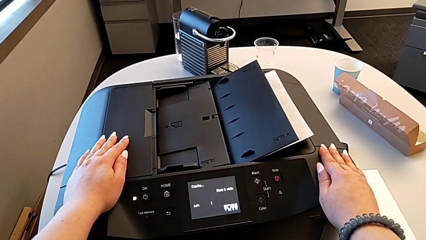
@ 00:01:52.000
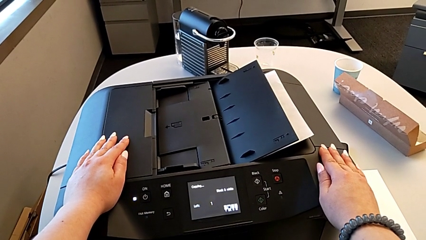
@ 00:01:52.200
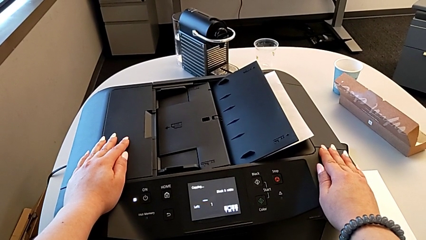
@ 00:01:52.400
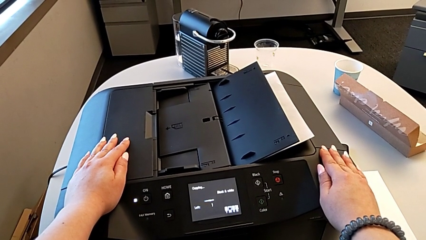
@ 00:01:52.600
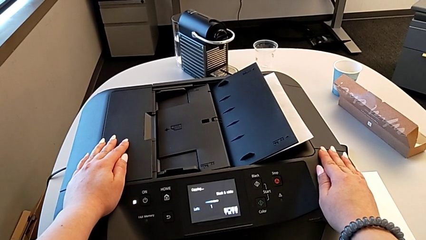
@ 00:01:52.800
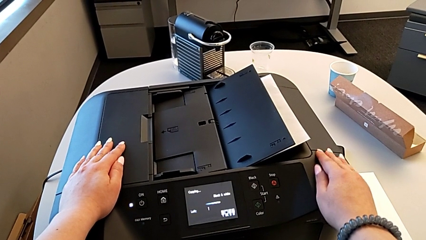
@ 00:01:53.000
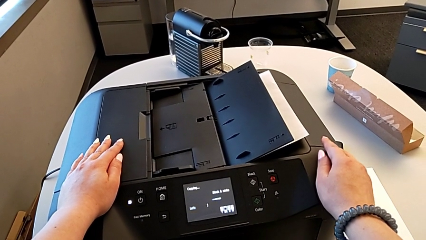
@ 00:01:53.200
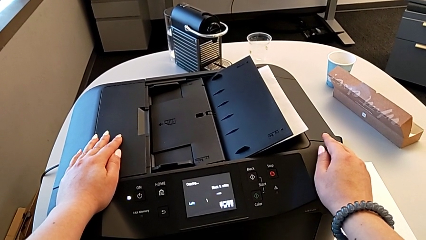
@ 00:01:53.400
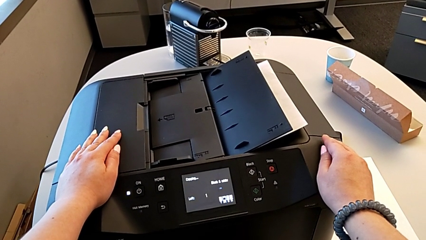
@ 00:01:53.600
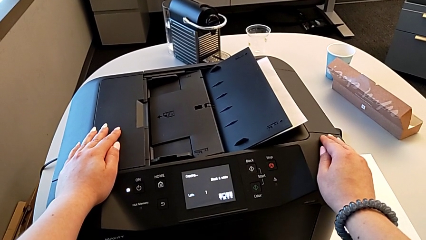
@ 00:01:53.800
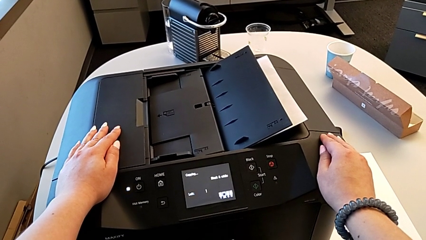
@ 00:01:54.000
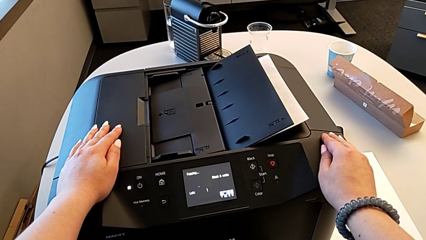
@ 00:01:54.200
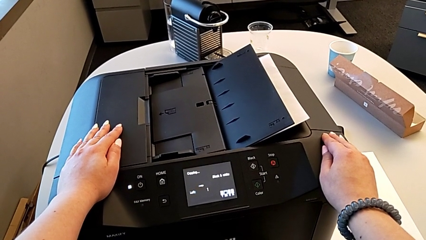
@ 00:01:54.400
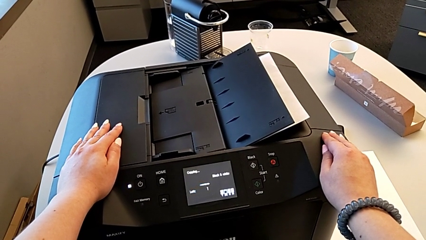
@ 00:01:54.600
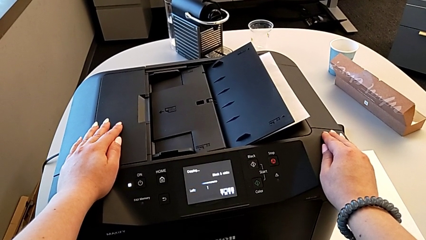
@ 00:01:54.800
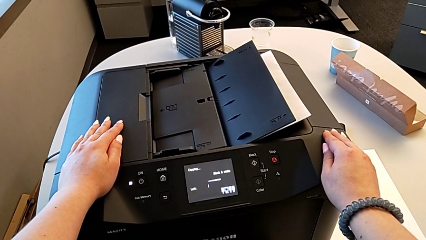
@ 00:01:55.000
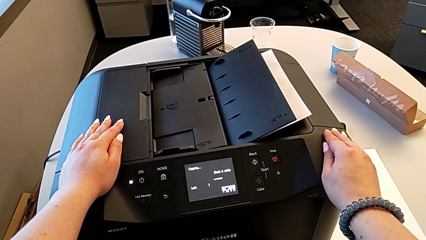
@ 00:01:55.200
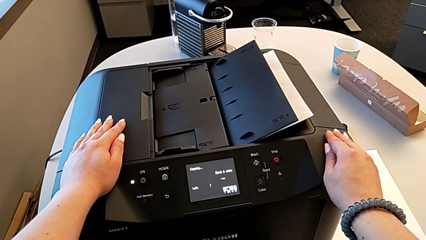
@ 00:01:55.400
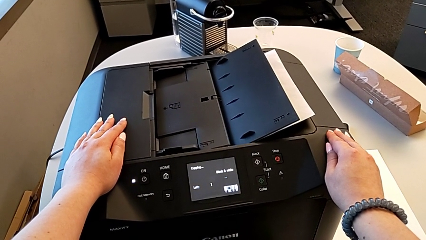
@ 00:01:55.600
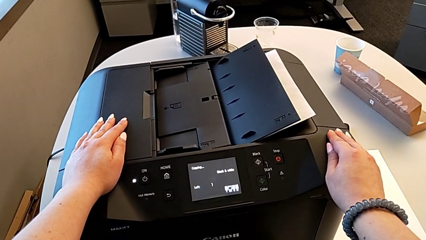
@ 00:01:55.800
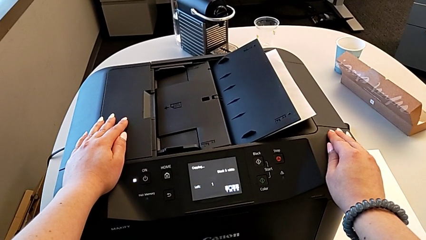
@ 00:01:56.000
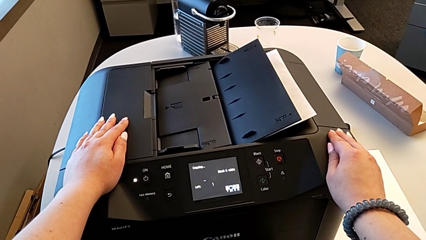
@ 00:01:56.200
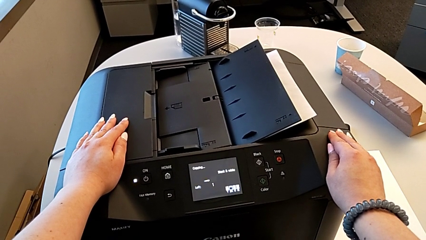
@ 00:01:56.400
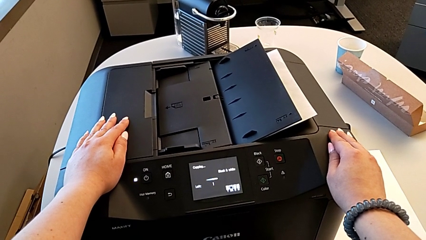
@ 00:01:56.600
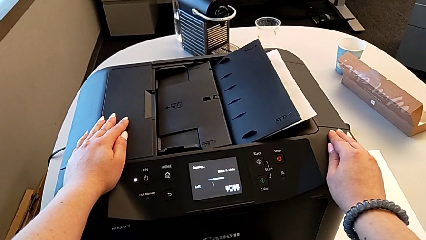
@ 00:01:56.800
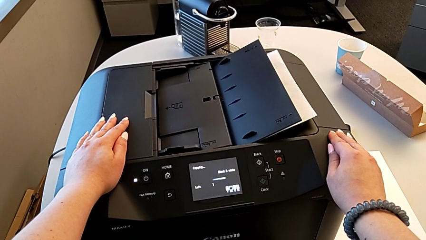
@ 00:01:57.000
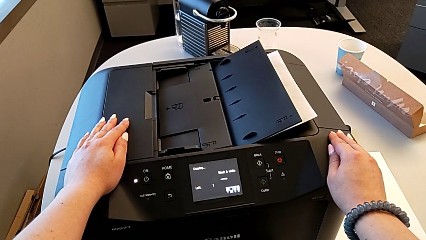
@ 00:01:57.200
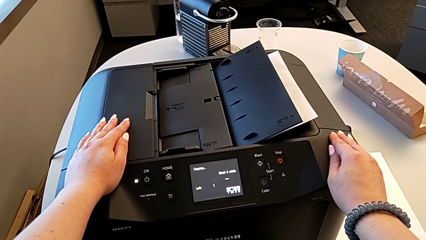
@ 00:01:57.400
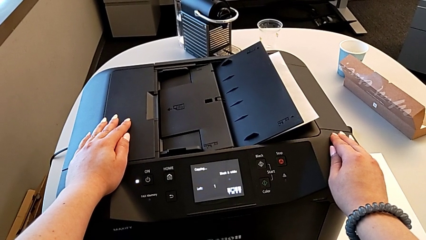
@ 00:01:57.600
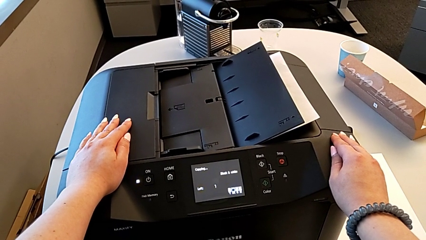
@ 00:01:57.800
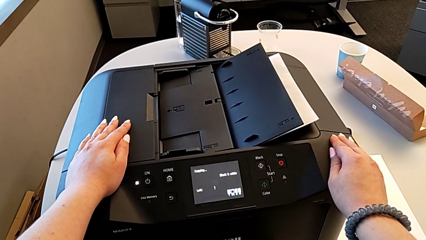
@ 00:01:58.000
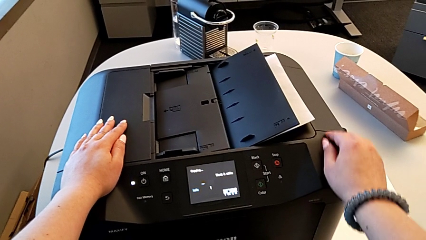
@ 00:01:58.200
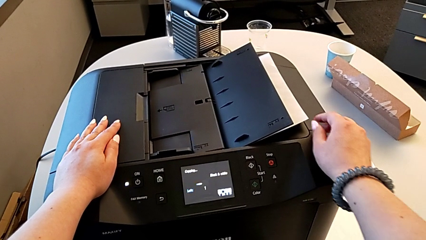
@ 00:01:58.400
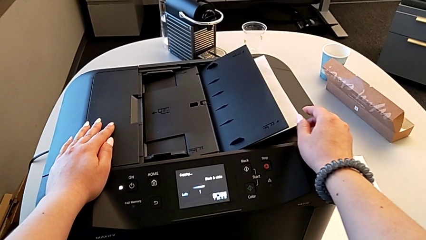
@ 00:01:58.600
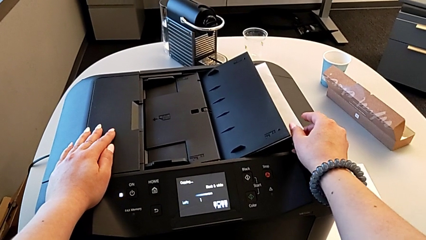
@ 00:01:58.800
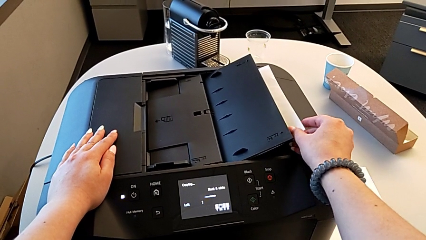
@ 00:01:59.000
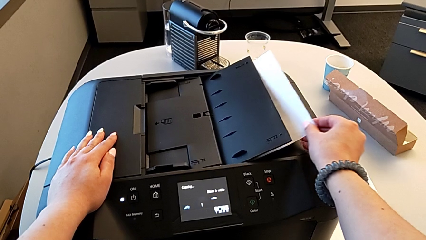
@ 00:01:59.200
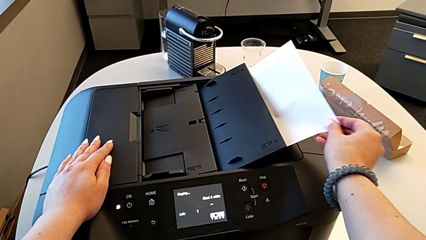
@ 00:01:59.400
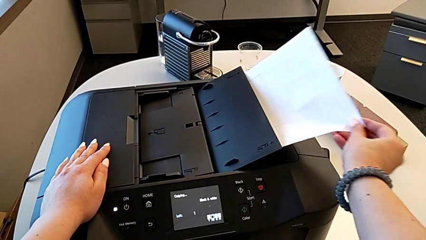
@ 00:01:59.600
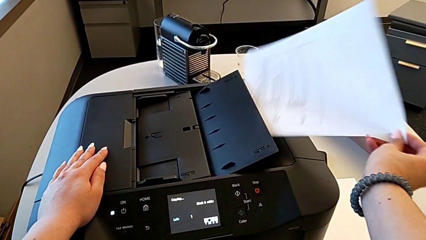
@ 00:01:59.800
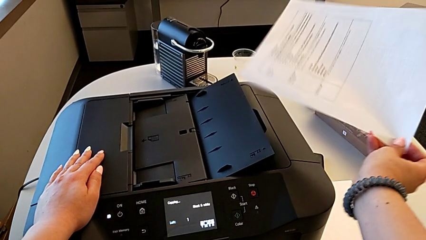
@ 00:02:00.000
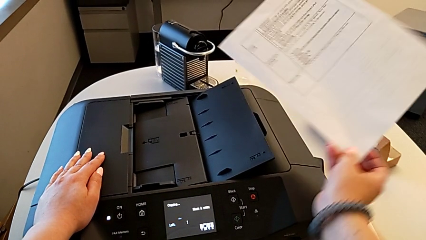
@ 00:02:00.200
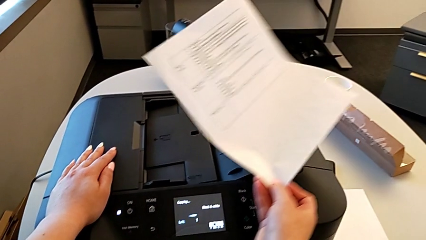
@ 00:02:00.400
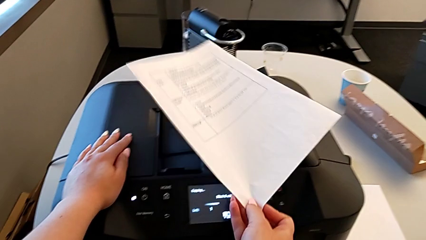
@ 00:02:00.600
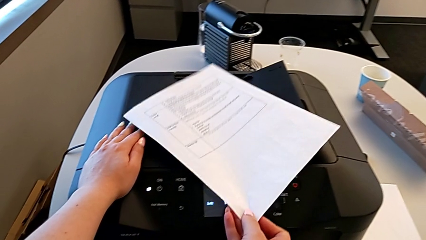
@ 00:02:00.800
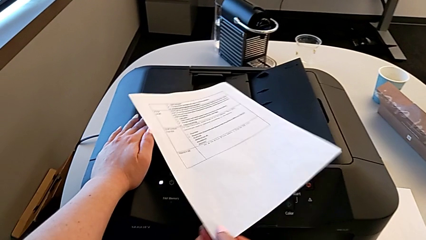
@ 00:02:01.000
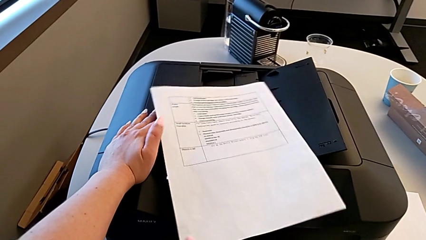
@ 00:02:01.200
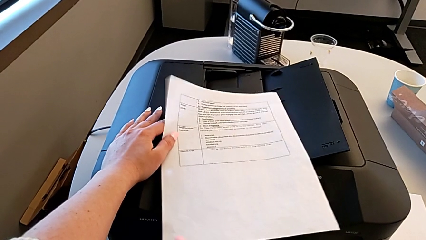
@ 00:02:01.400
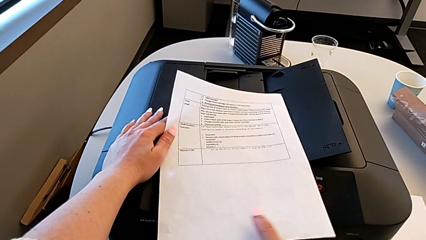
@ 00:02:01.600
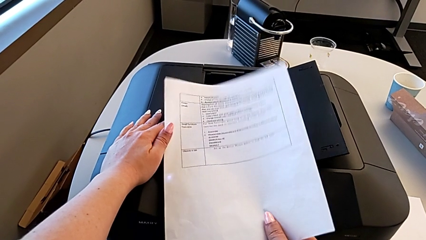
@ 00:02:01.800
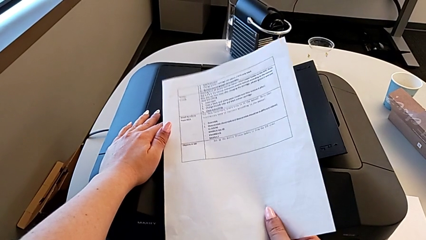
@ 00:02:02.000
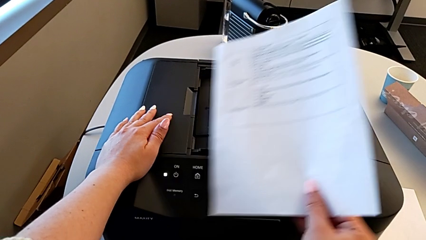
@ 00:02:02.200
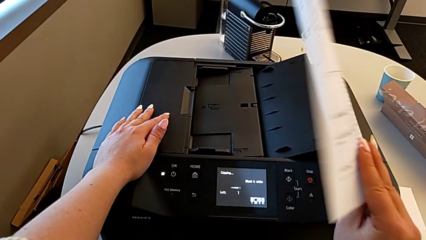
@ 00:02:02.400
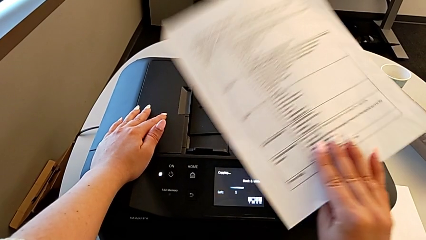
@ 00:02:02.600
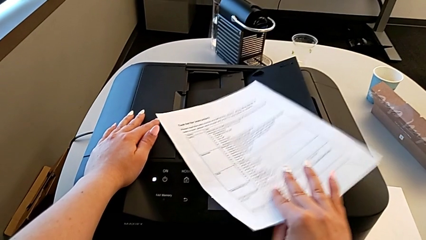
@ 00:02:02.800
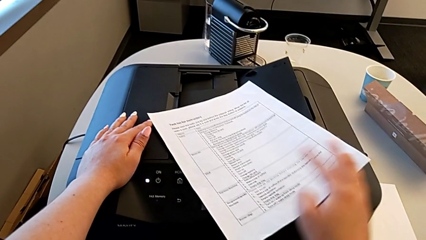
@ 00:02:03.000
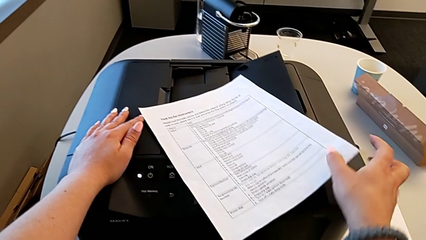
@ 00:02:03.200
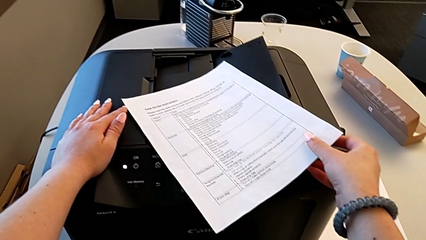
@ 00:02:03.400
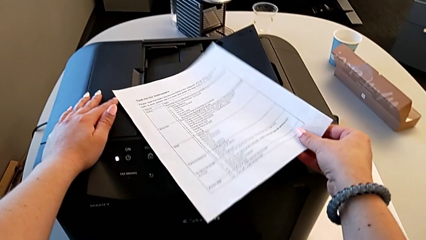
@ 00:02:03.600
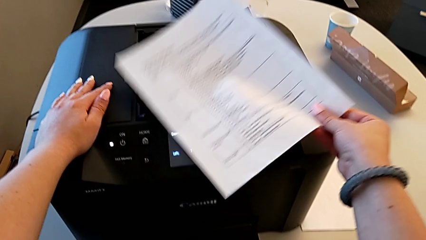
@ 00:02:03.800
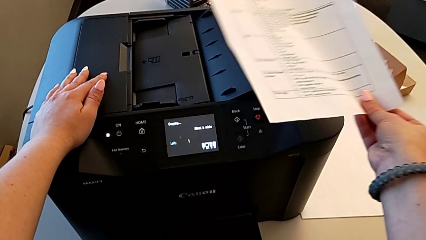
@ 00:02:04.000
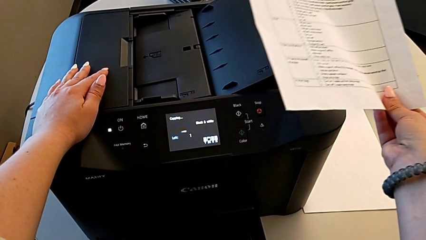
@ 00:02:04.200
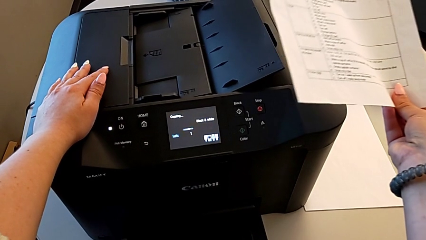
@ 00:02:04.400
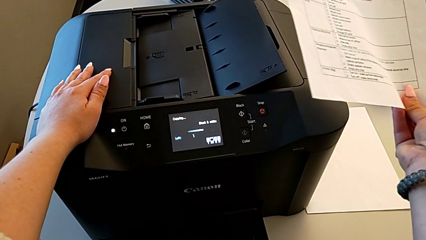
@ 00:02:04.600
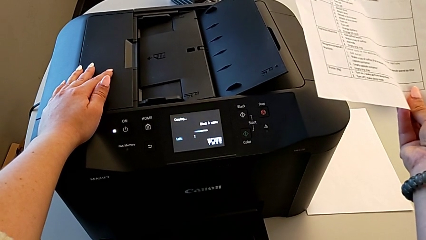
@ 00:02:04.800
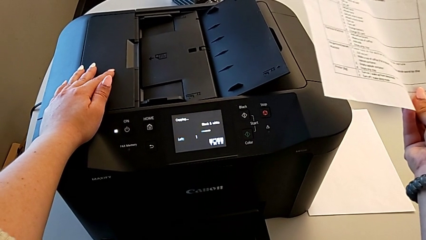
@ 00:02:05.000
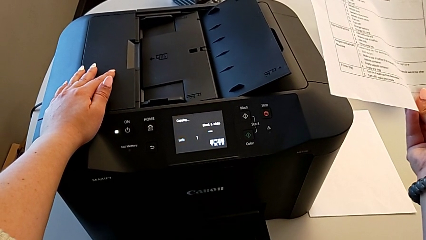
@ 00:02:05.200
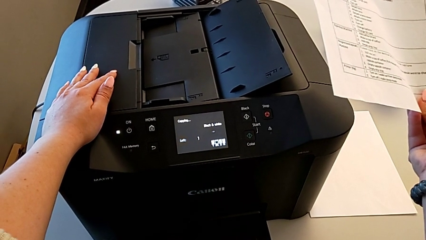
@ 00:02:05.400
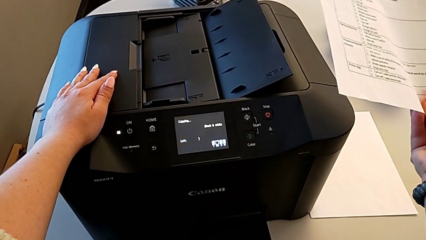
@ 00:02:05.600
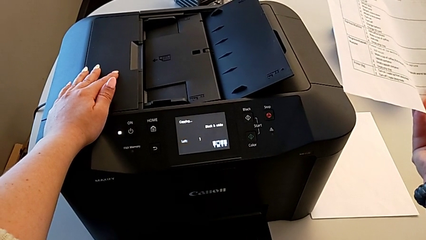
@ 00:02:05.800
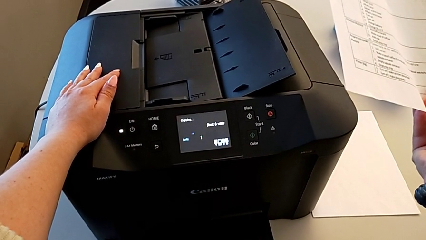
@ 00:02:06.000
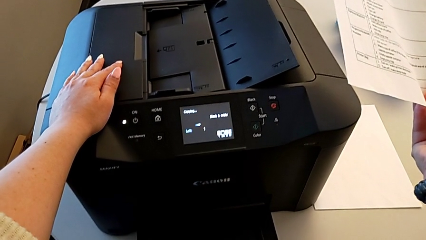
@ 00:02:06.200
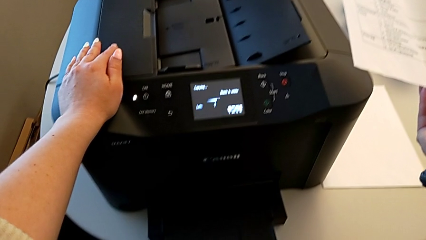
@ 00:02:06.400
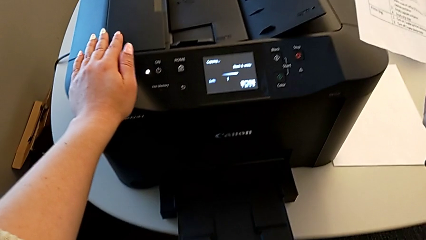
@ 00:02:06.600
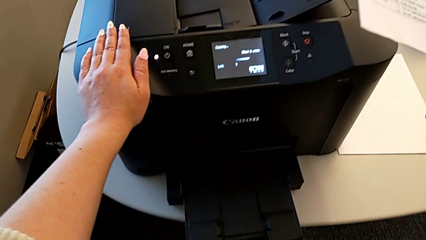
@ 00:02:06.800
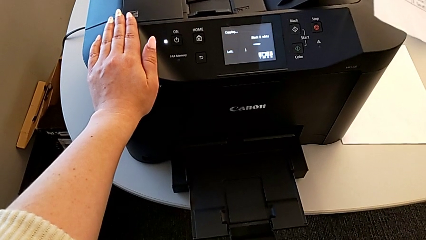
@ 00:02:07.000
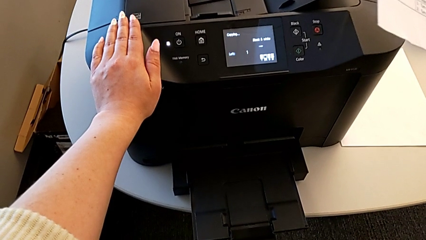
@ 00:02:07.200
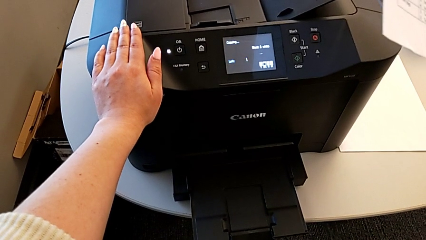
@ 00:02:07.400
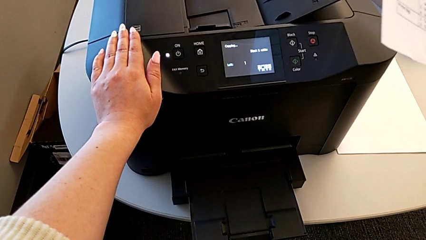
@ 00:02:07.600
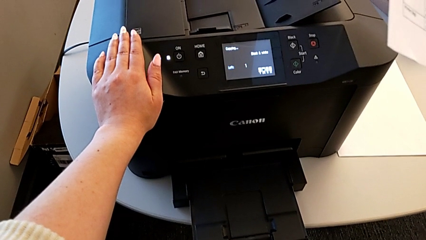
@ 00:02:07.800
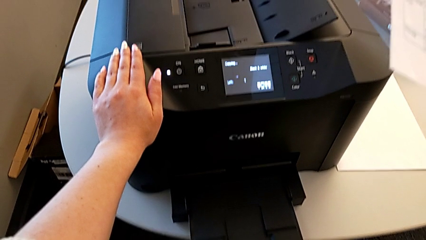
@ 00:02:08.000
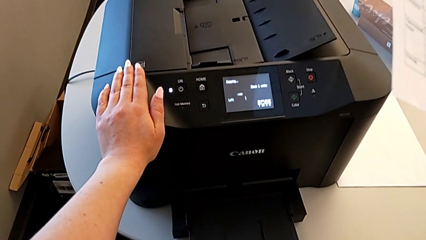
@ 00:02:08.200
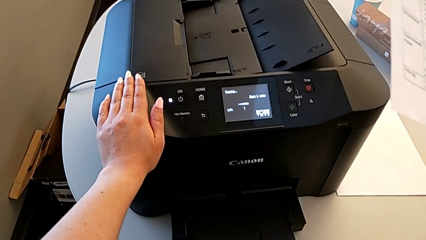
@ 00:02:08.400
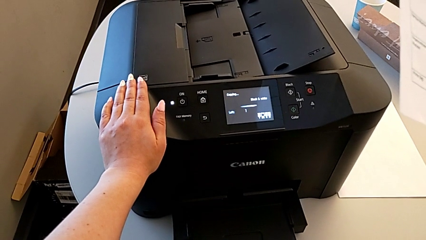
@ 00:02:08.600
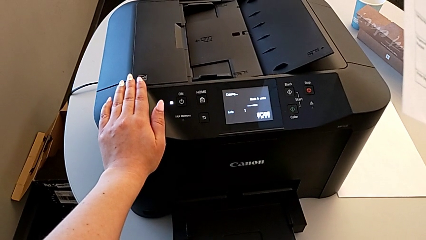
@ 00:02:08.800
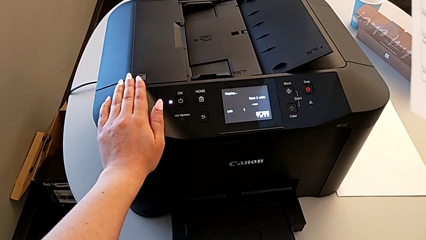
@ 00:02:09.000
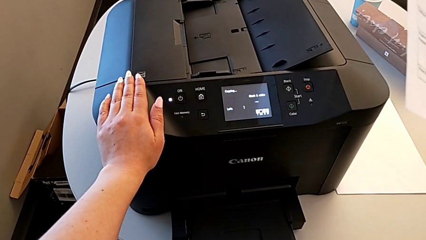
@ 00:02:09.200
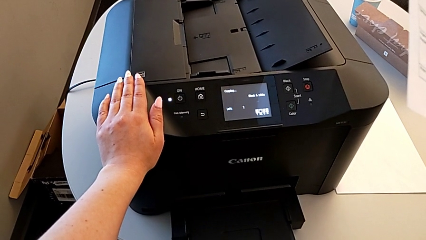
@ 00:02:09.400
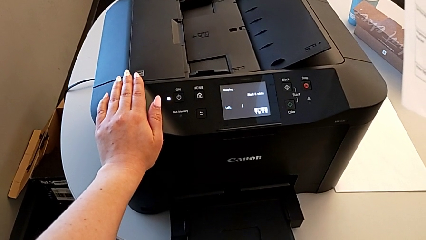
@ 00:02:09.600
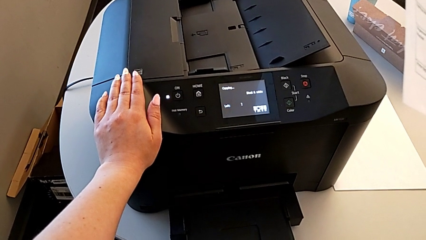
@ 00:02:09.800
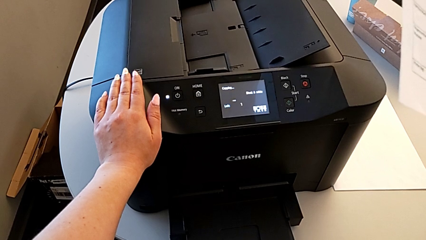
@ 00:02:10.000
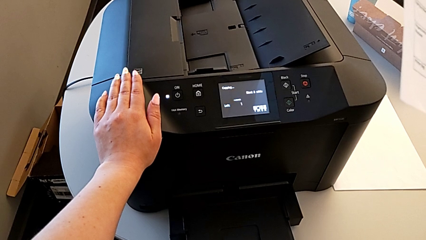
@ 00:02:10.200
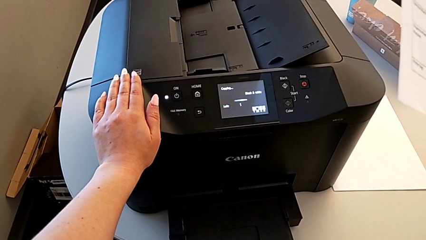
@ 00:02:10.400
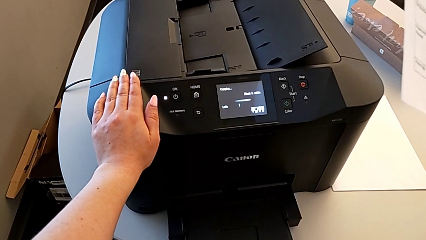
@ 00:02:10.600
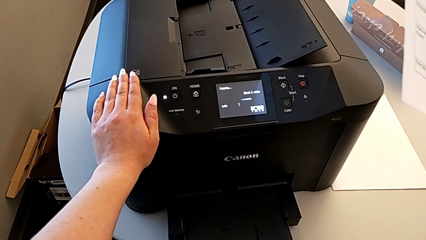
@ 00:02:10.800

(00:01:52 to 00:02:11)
The camera wearer is copying. They grab the paper stack, rotate it and begin to hold it.
